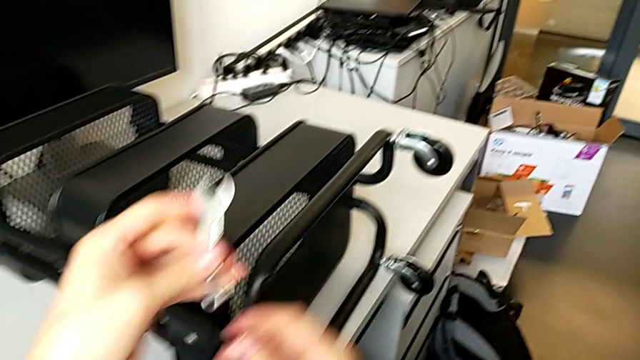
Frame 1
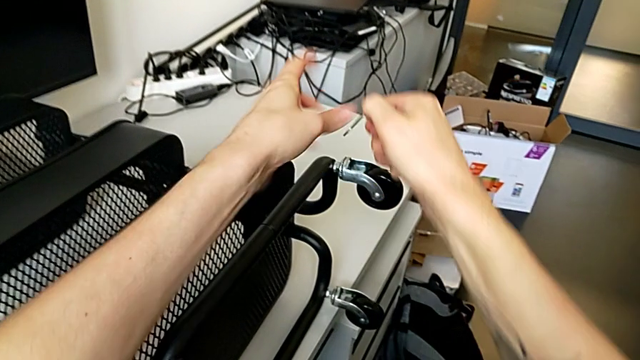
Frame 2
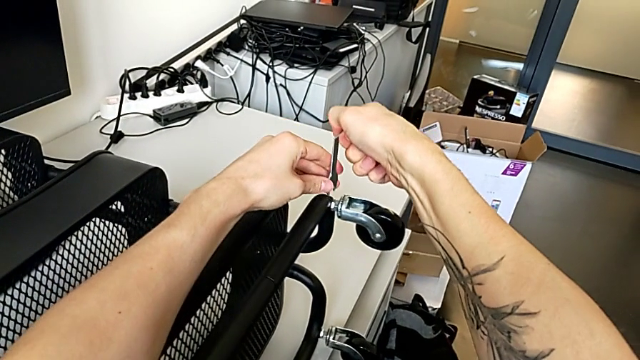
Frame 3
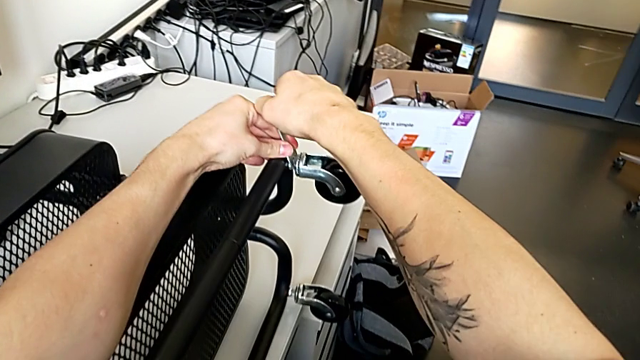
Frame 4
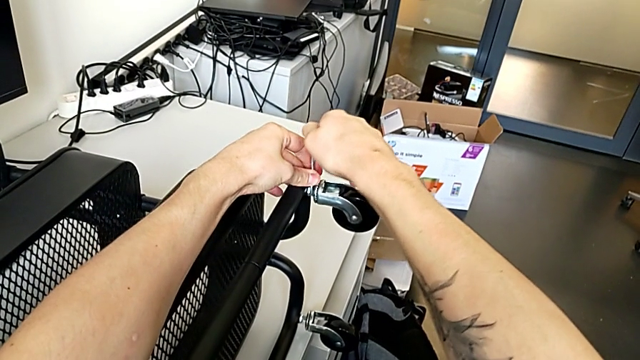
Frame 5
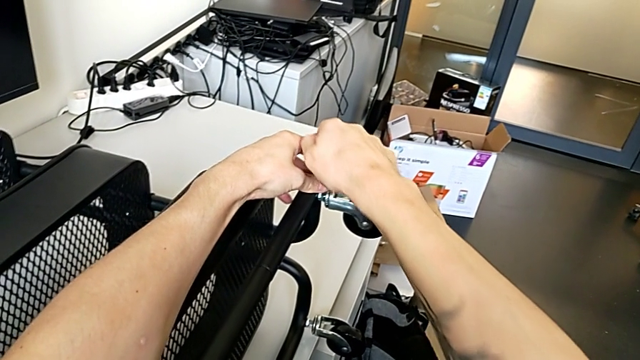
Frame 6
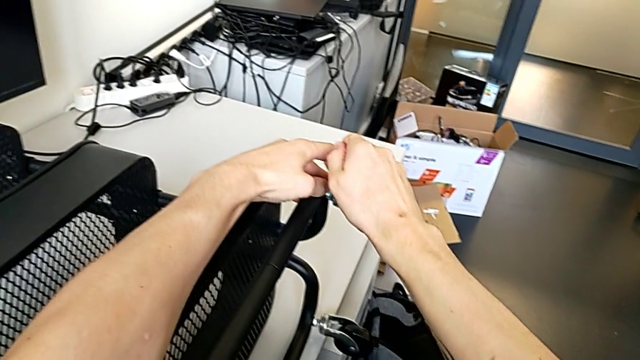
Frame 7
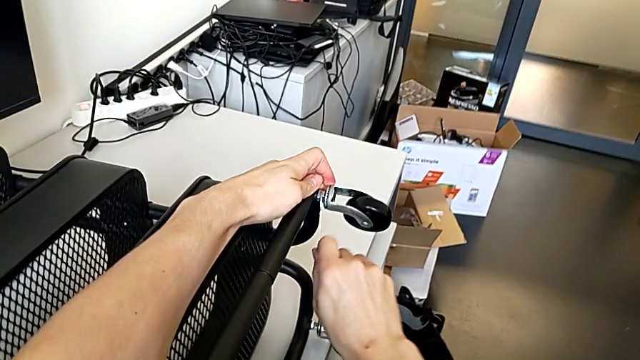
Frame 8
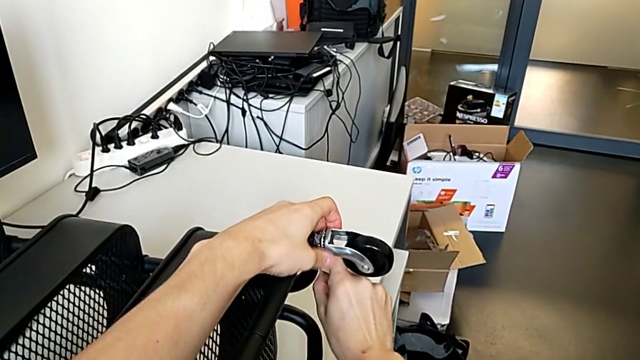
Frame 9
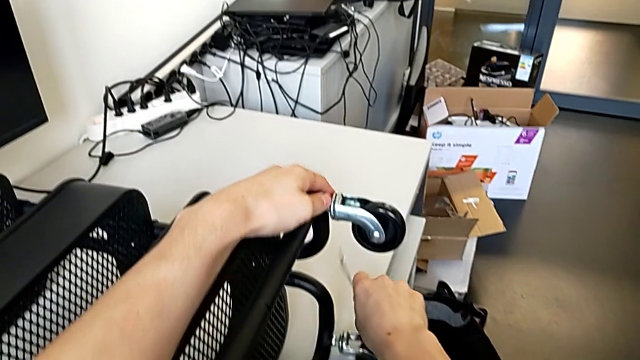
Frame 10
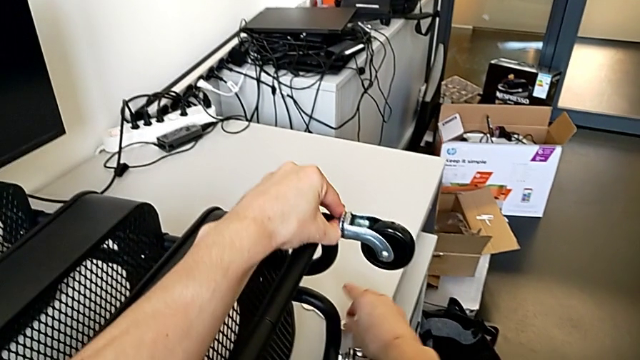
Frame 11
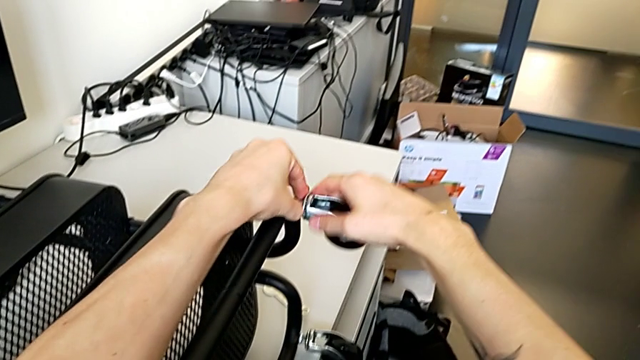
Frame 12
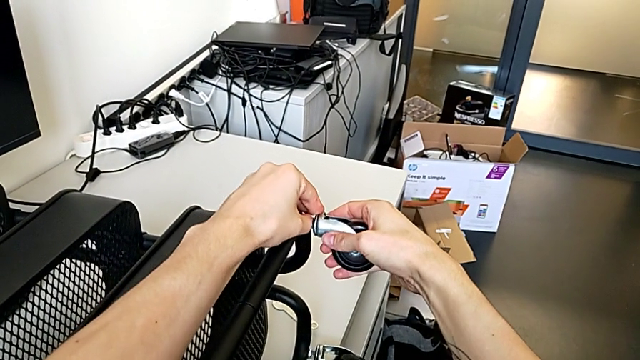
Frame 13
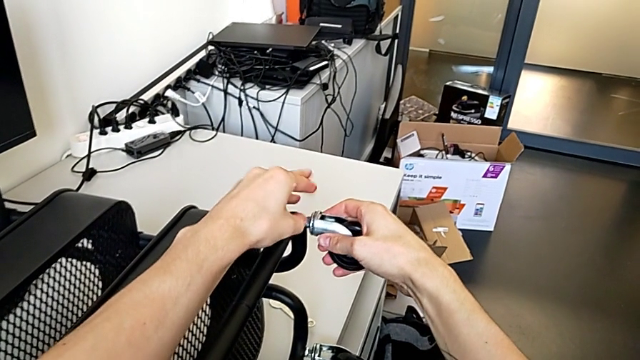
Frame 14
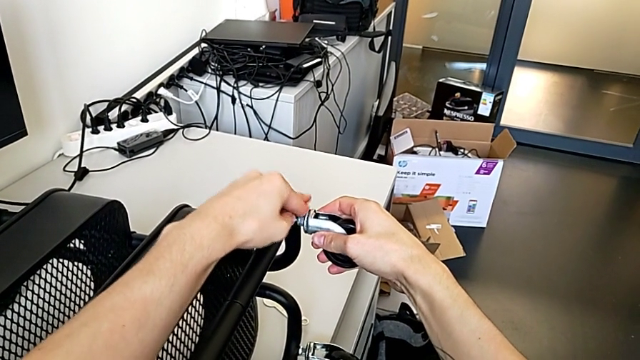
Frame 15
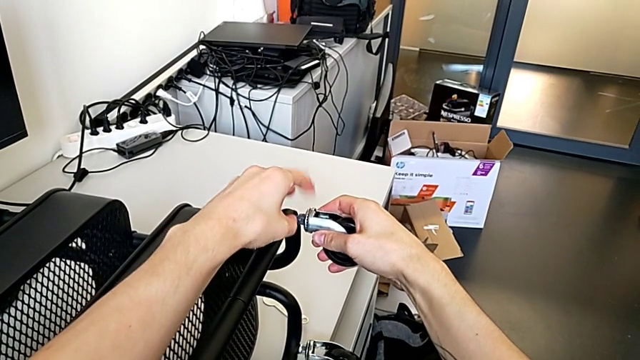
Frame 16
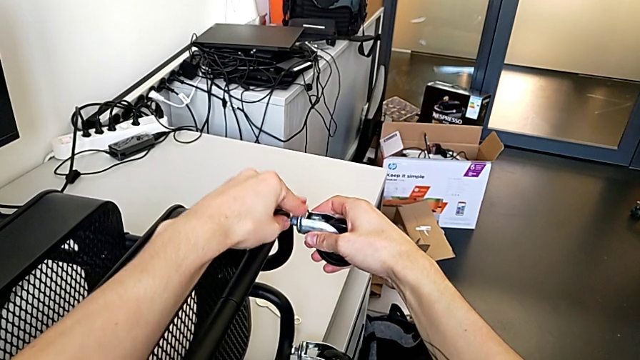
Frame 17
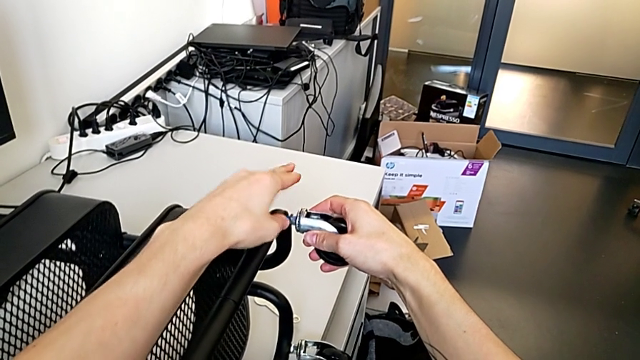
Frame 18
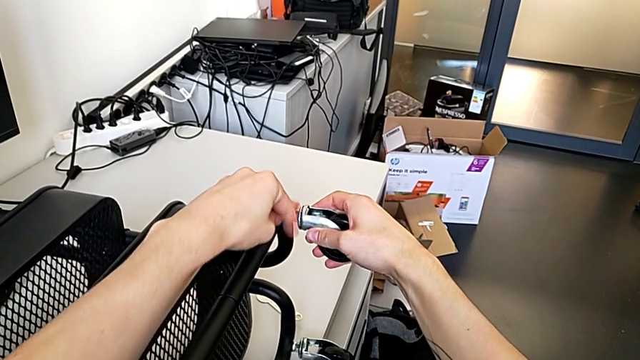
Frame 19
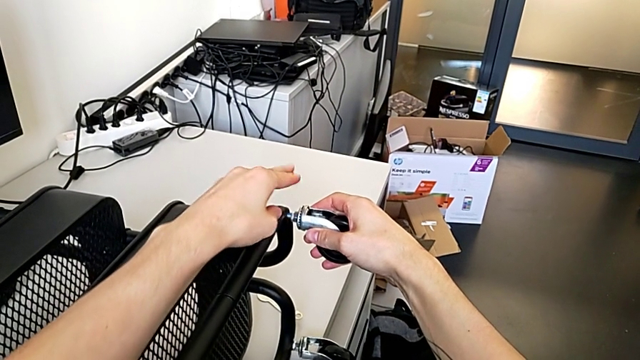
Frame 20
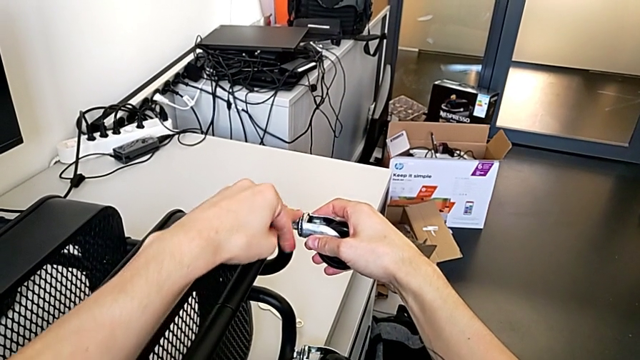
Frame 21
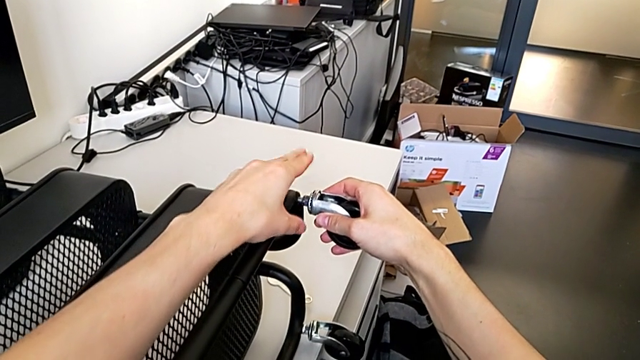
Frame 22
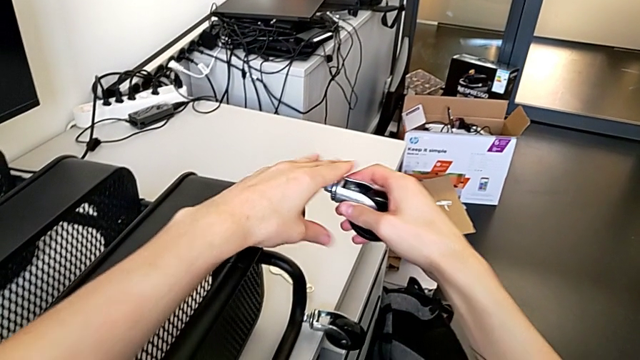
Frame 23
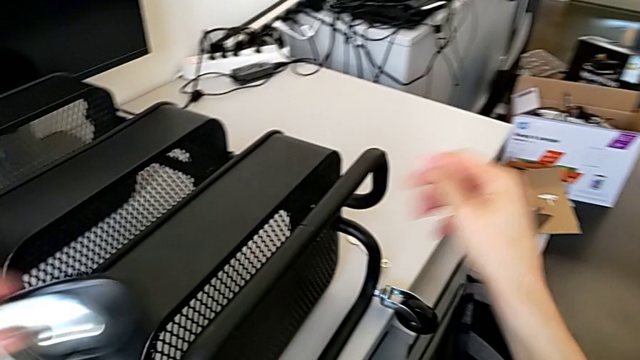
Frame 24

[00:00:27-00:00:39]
The camera wearer is disassembling the first pair of wheels. They insert the hexagonal wrench, unscrew the wheel, disassemble it, place the hexagonal wrench, unscrew the wheel, disassemble it and place it.

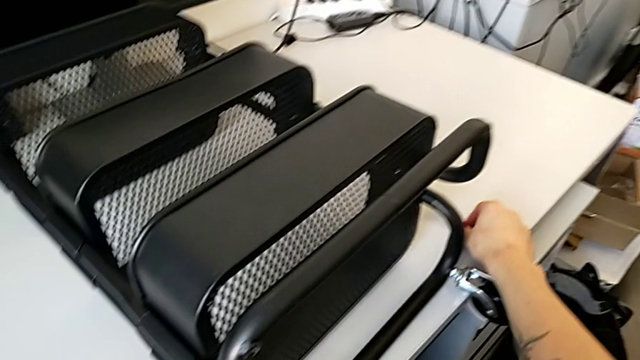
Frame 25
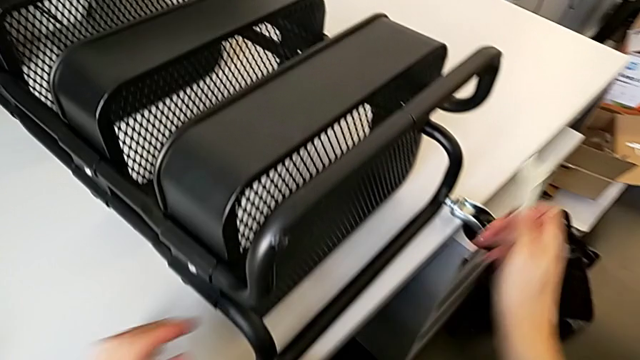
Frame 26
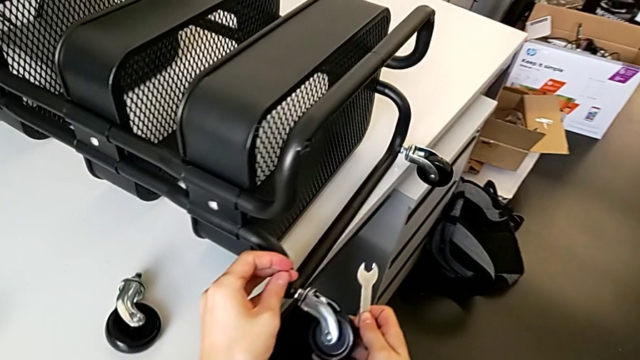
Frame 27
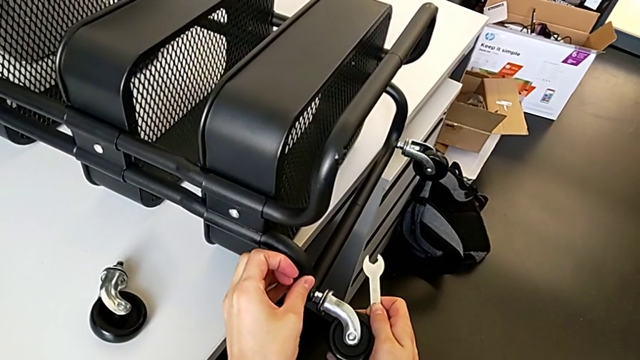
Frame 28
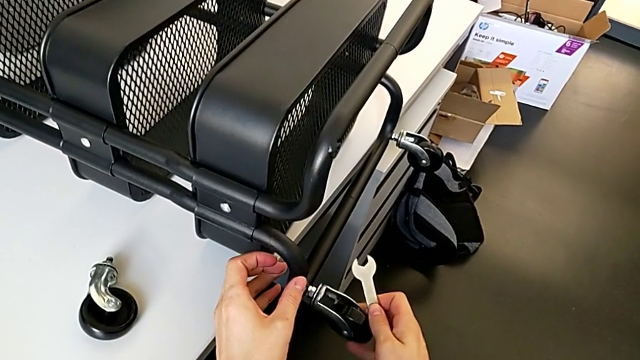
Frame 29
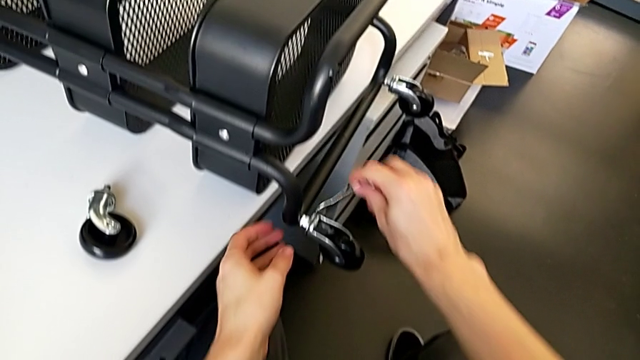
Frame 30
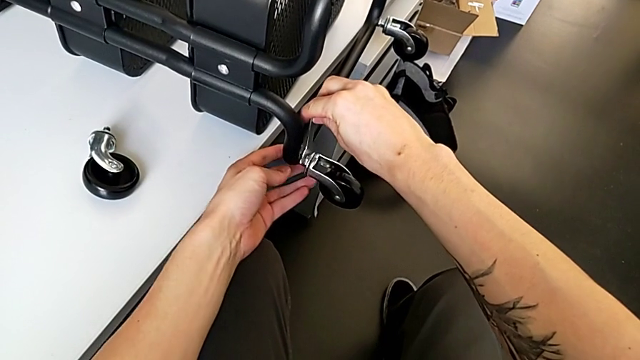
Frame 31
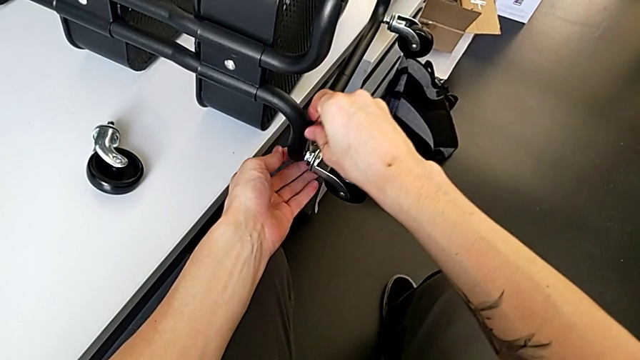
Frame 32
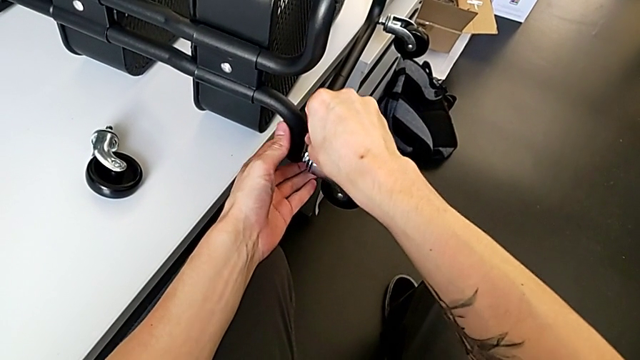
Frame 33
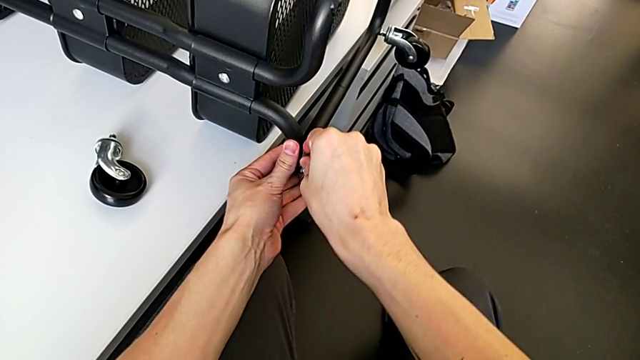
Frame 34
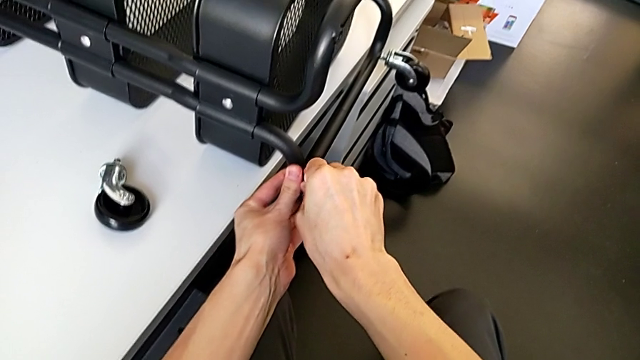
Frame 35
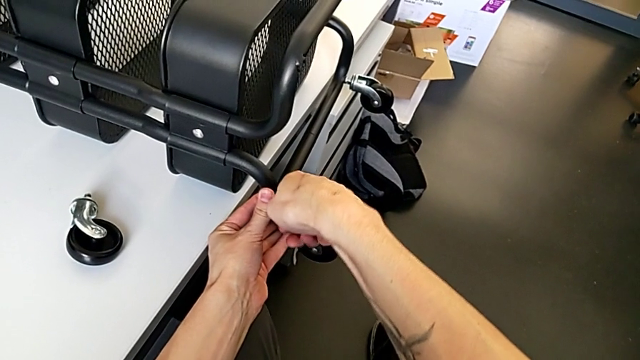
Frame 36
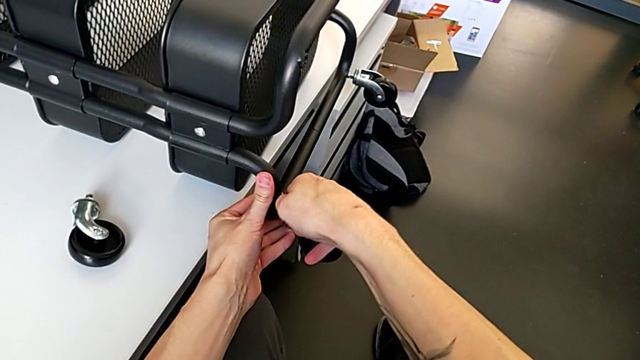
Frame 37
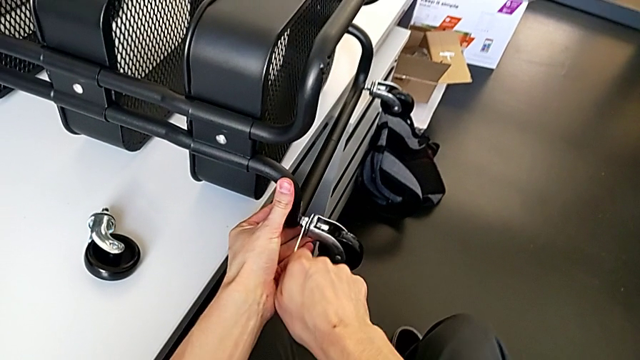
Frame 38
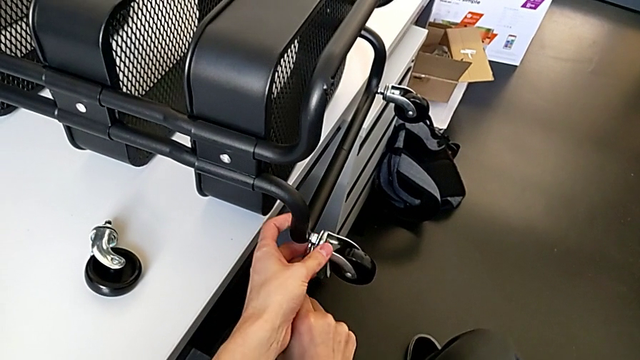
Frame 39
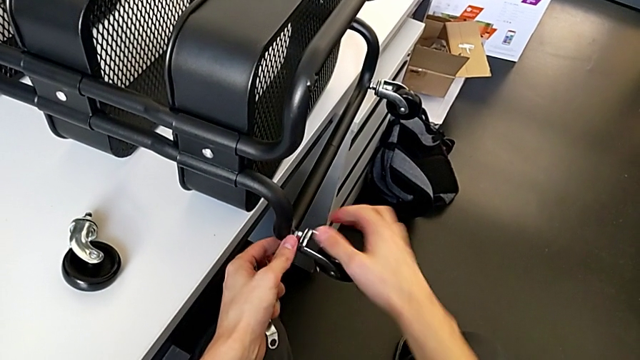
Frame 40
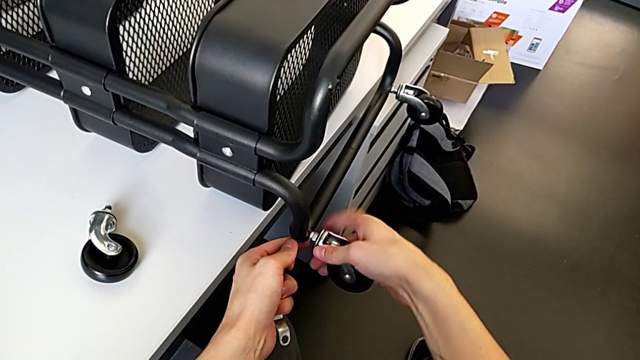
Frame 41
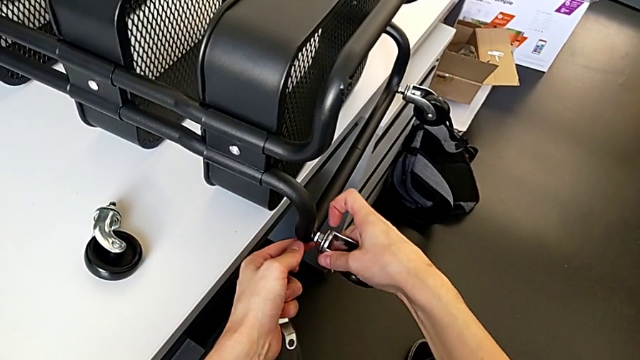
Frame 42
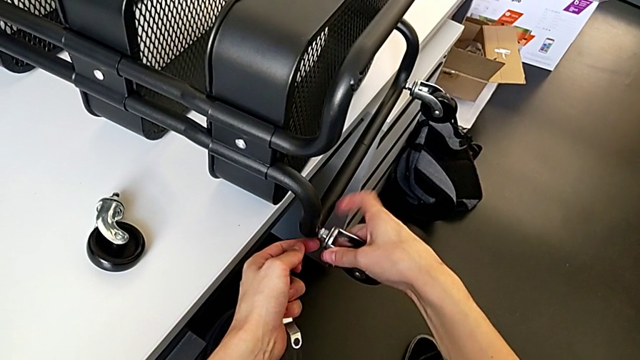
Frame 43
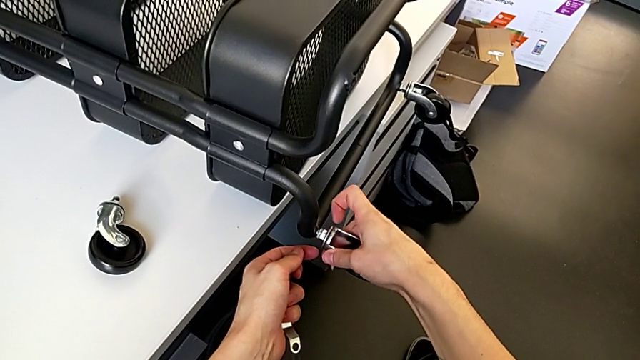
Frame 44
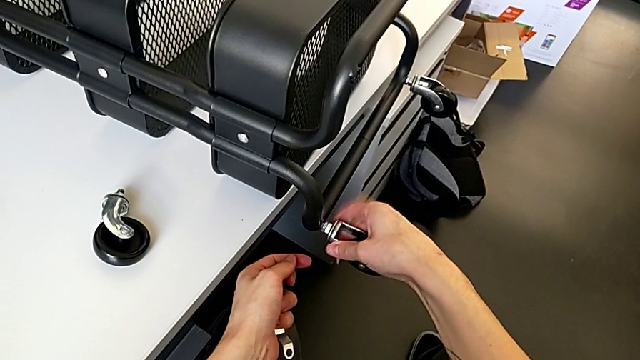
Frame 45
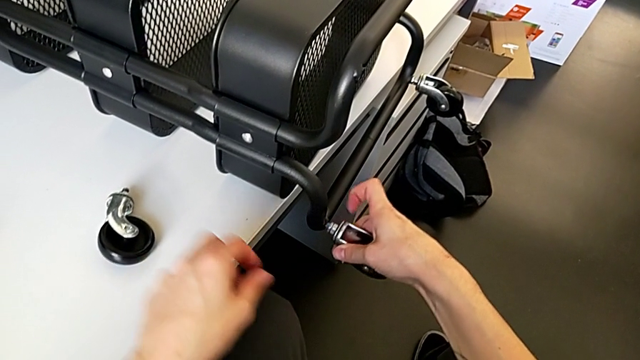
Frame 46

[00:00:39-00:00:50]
The camera wearer is disassembling the second pair of wheels. They grab the hexagonal wrench, slide the wheel, insert the hexagonal wrench, unscrew the wheel, withdraw the hexagonal wrench and unscrew the wheel.
